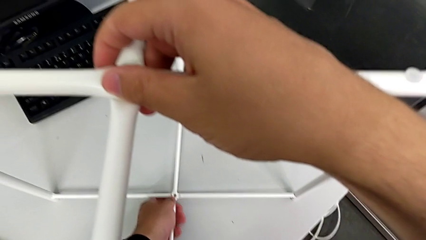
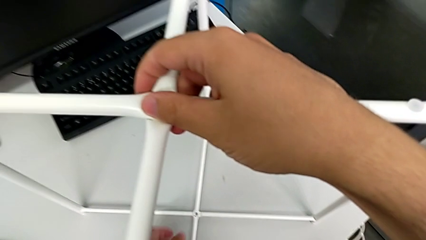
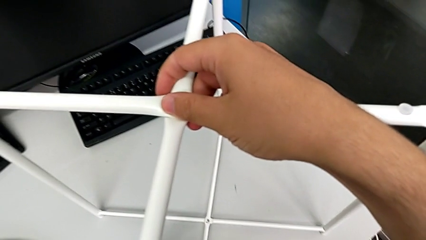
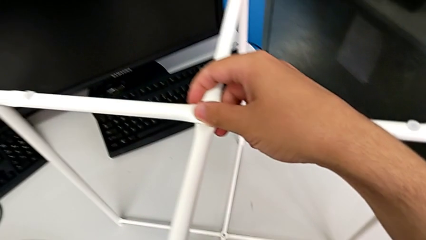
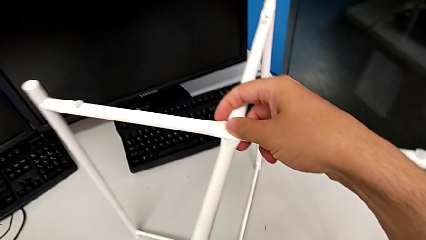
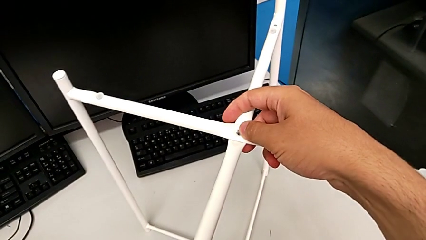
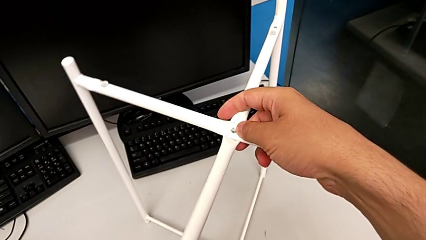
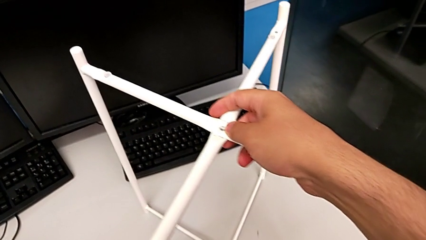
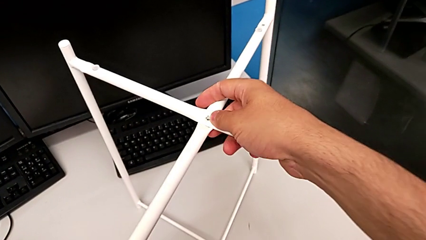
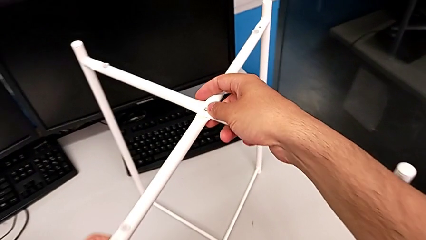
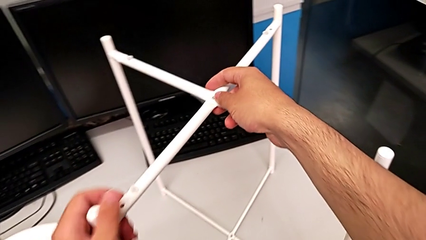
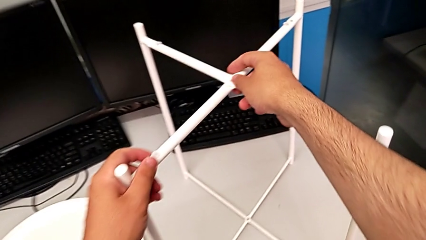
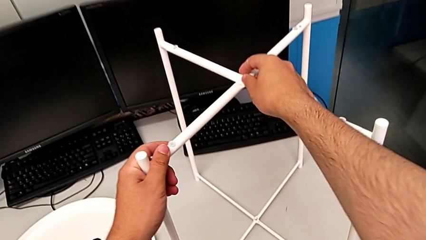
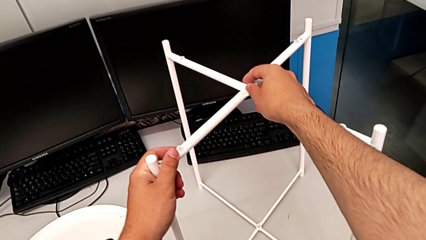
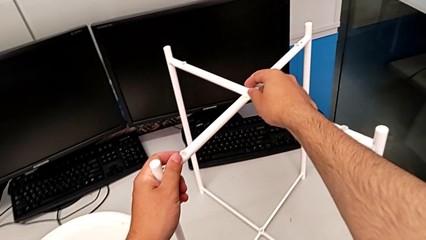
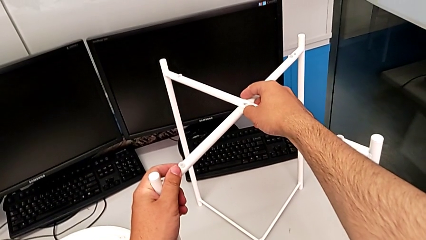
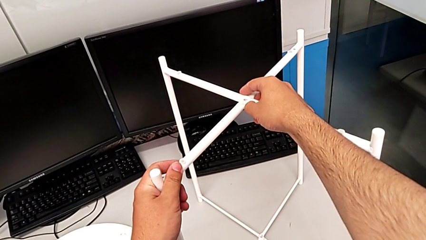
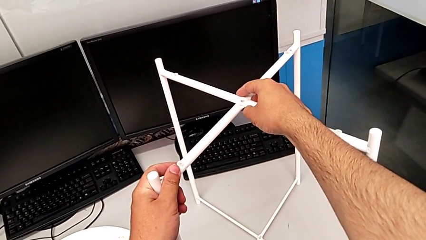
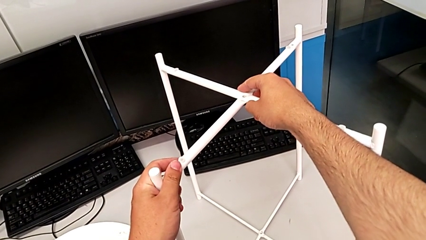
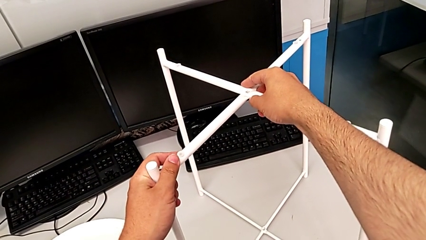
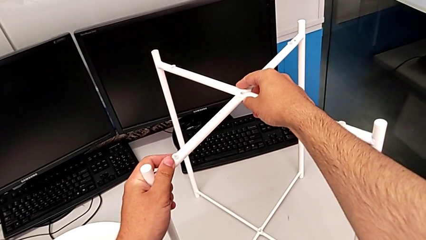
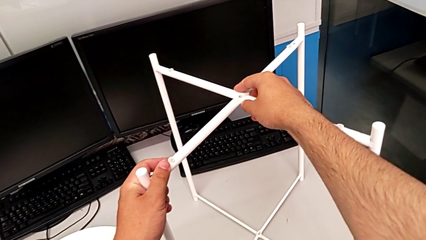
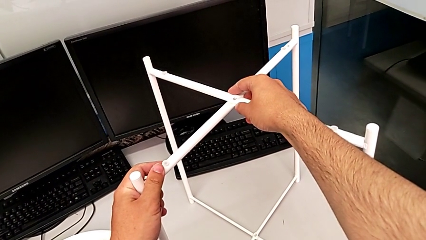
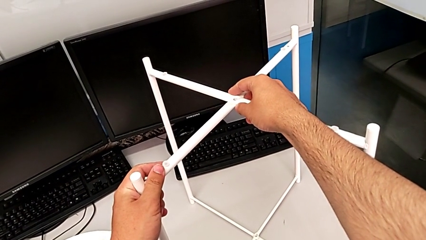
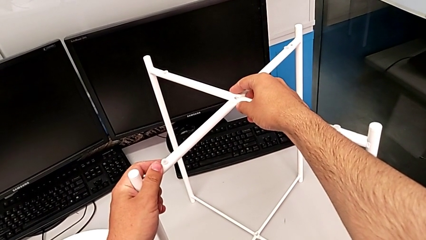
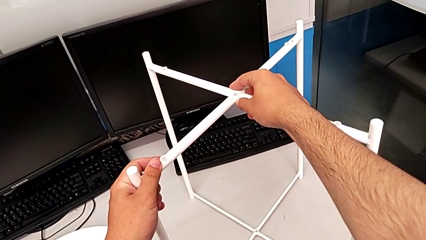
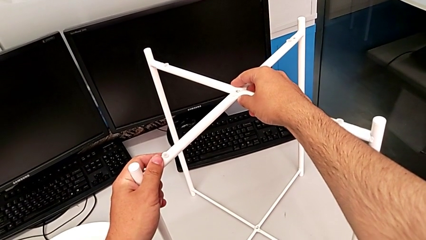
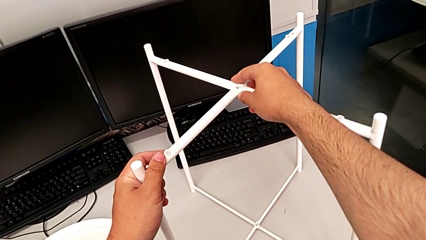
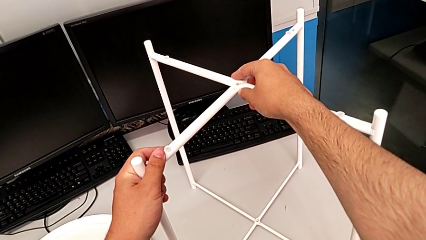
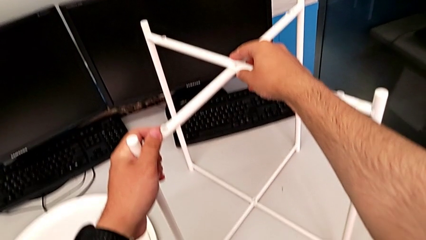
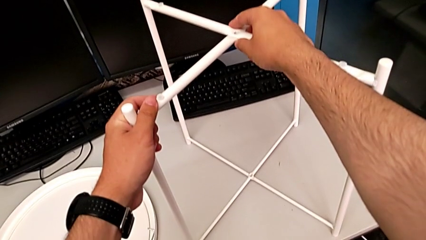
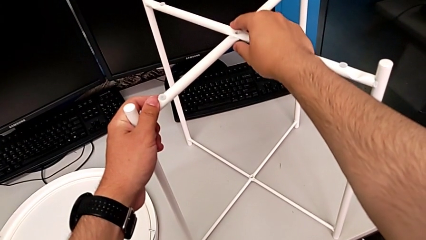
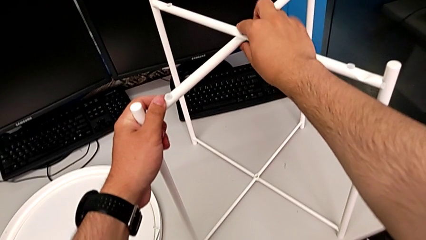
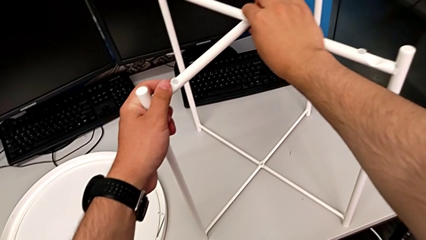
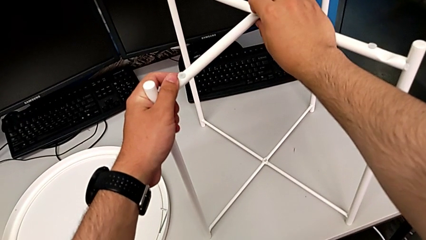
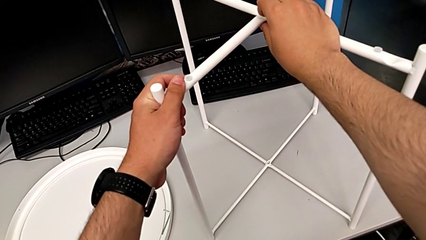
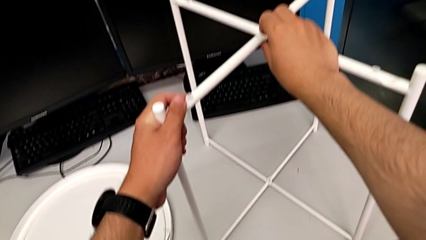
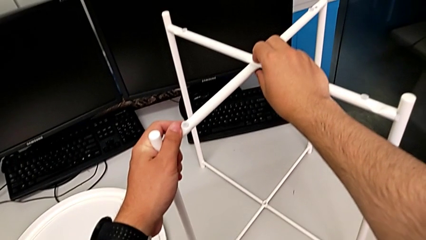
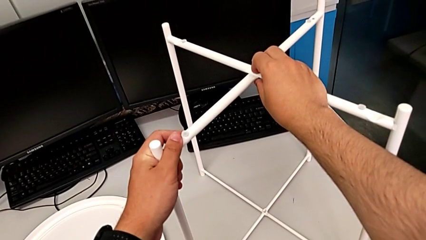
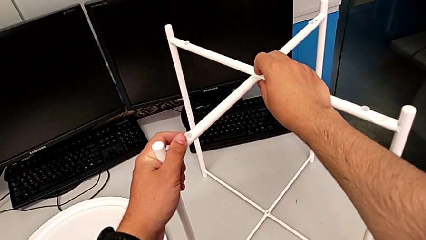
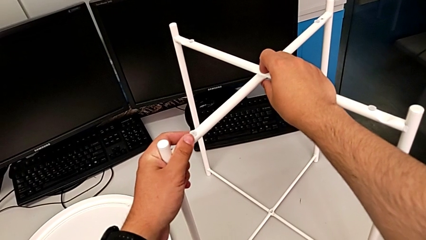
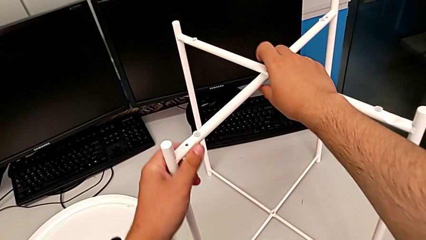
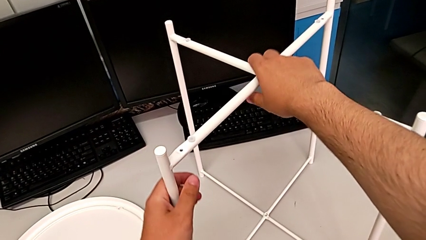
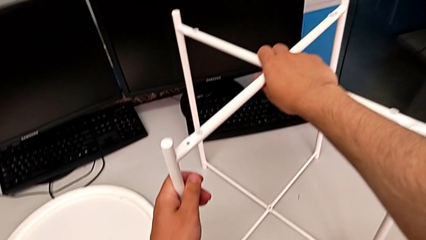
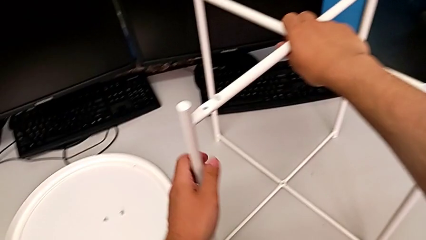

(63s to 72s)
The camera wearer is assembling the legs together. They inspect the leg and hold it.

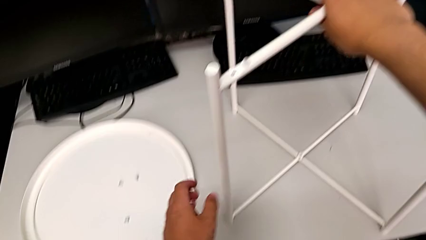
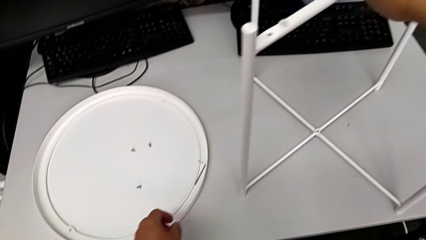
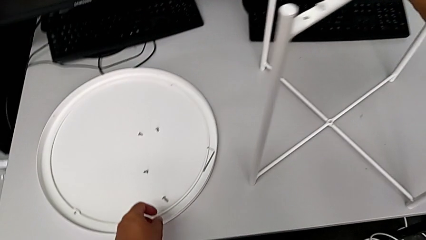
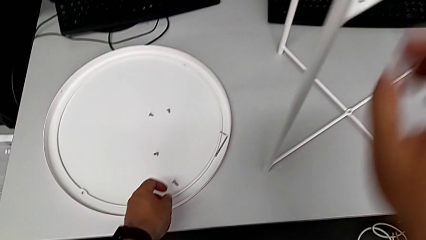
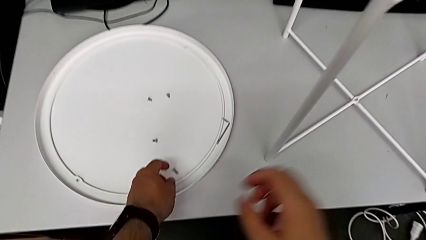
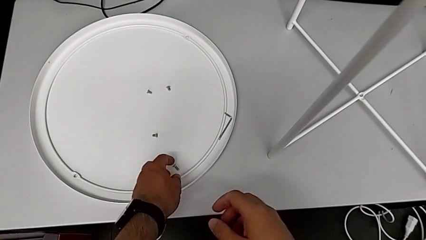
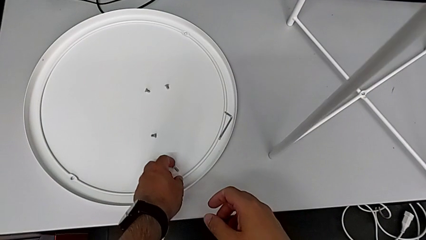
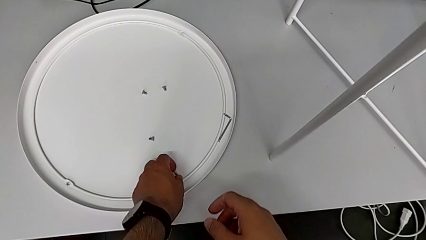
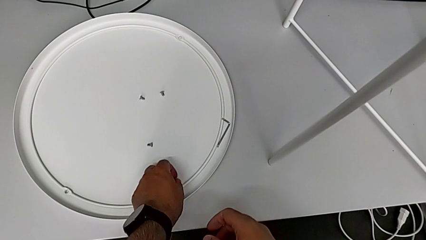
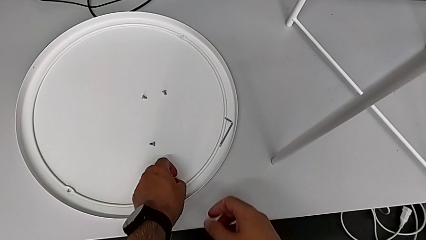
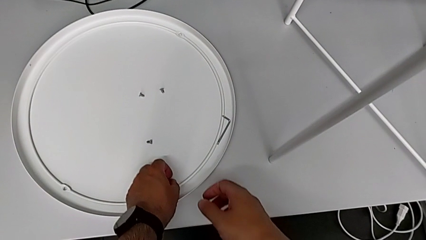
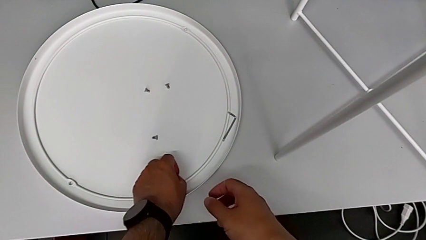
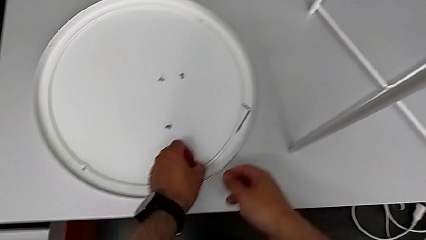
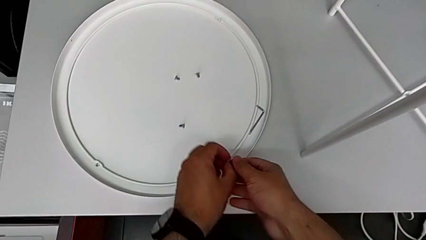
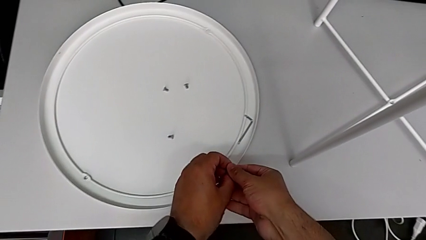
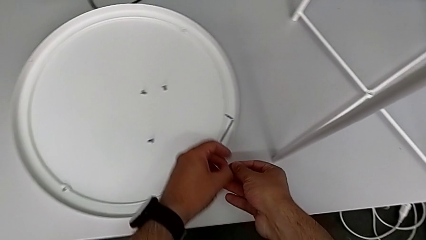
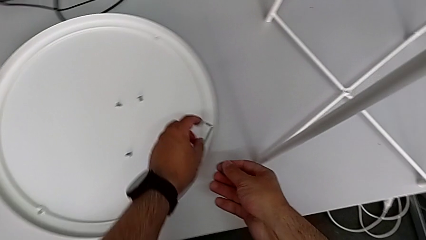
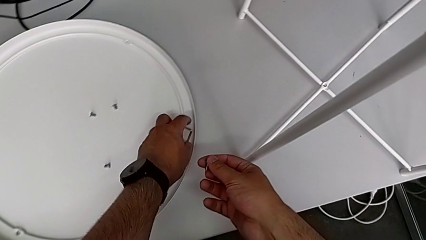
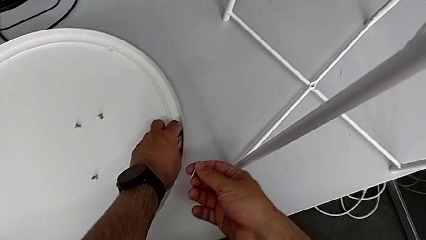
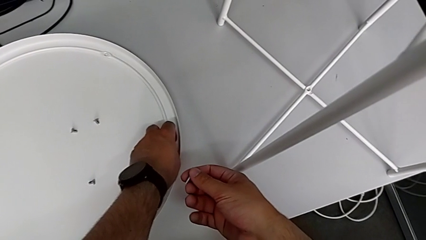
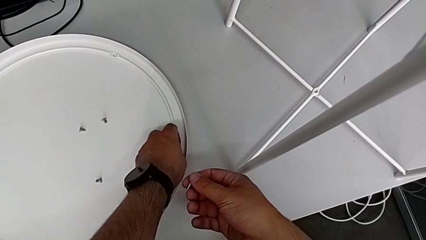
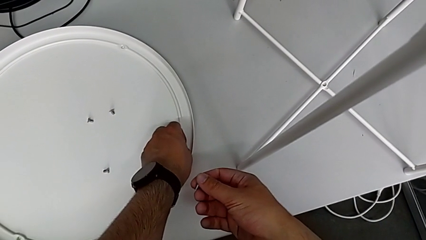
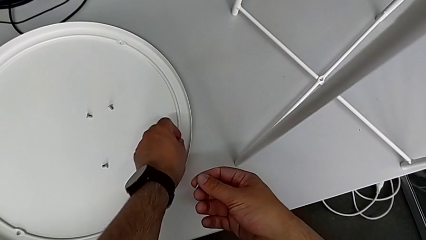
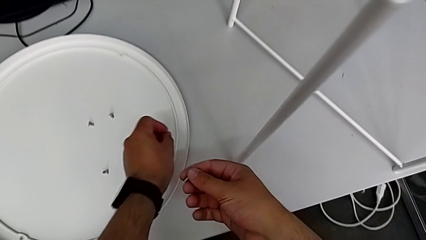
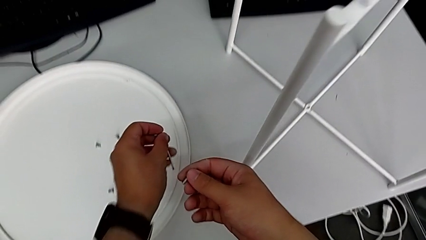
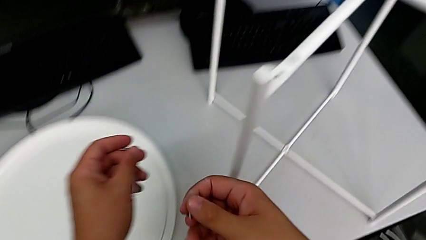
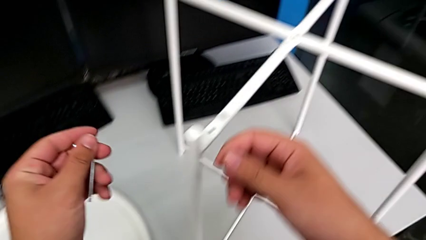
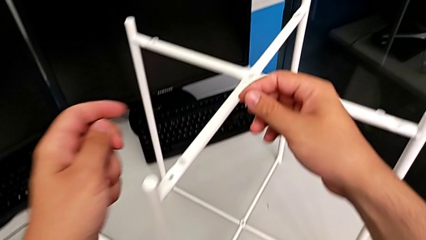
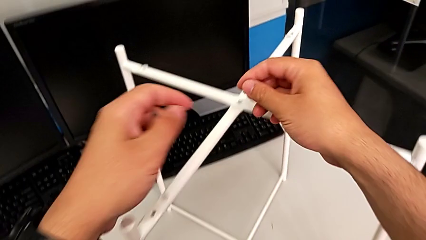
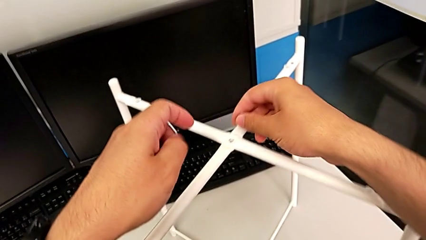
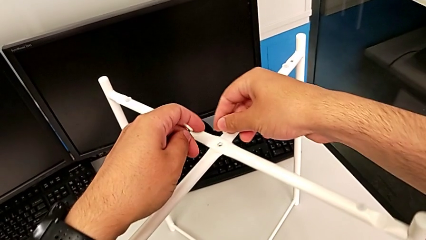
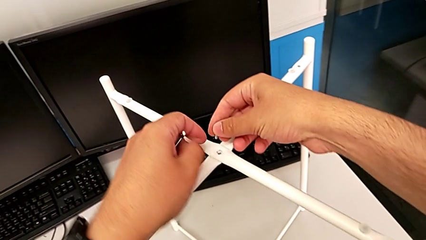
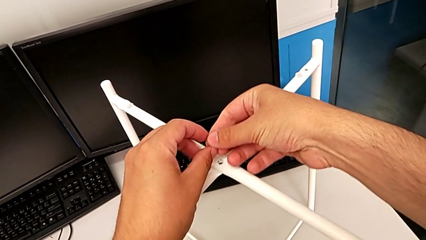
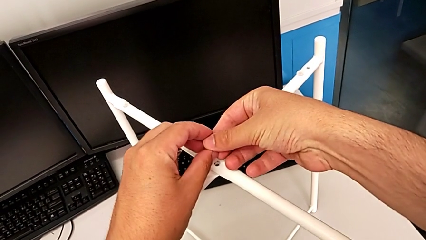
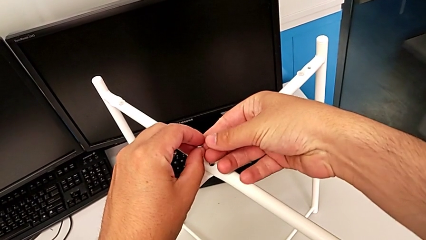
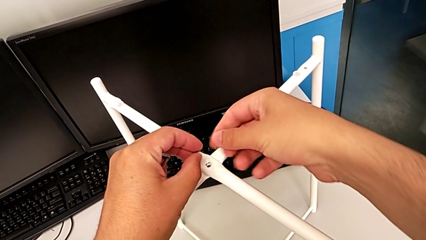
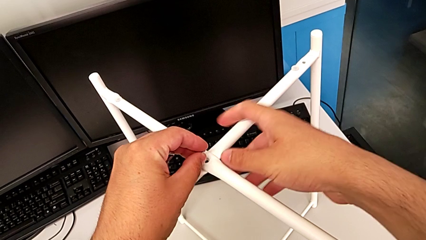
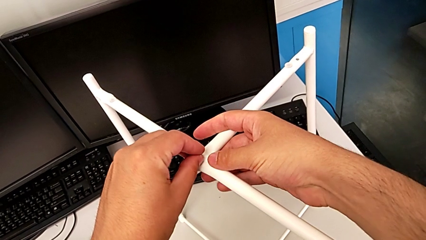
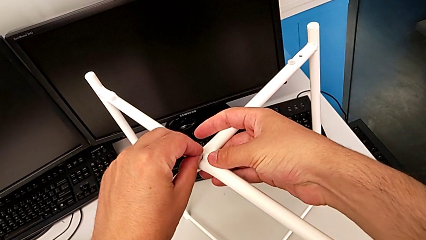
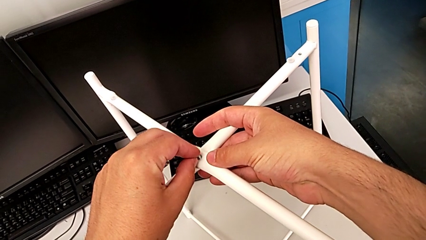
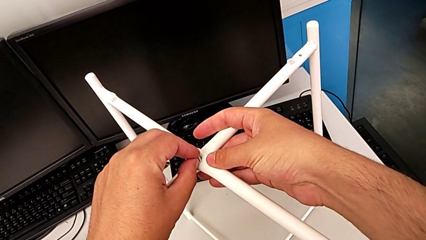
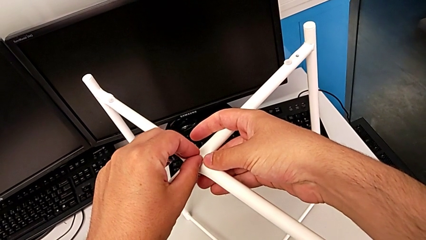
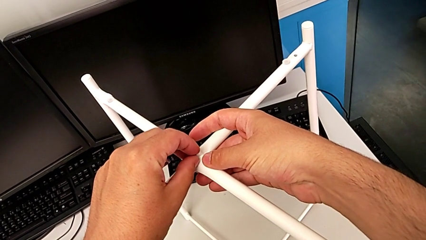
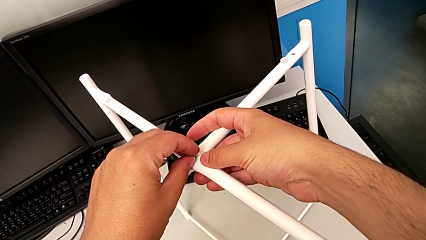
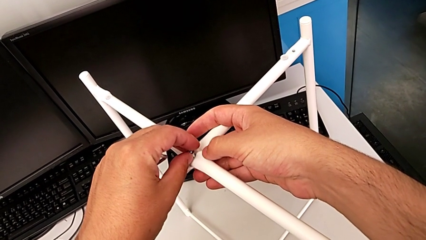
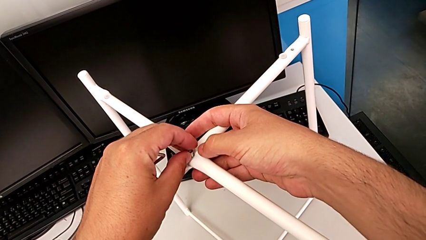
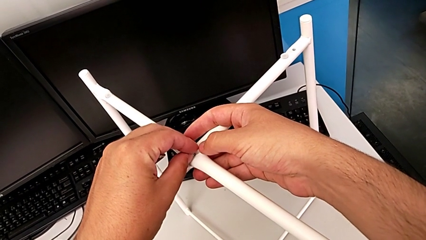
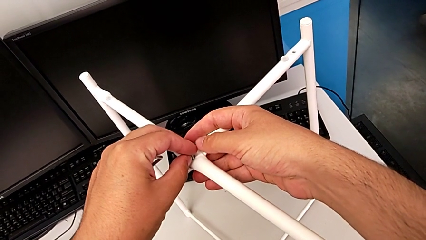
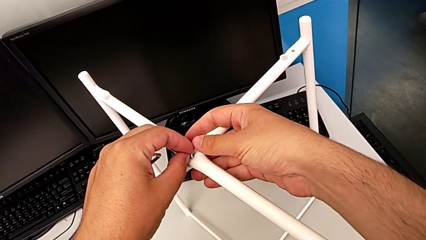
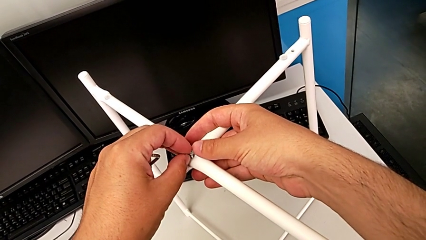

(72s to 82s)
The camera wearer is assembling the top screw onto the leg. They approach the hex socket head, grab it, grab the Allen wrench, approach the leg, grab the hex socket head and insert it.
